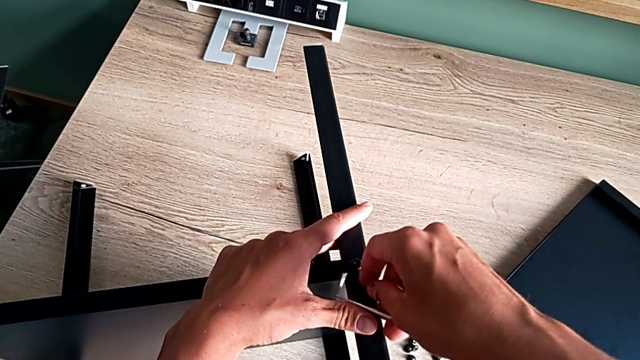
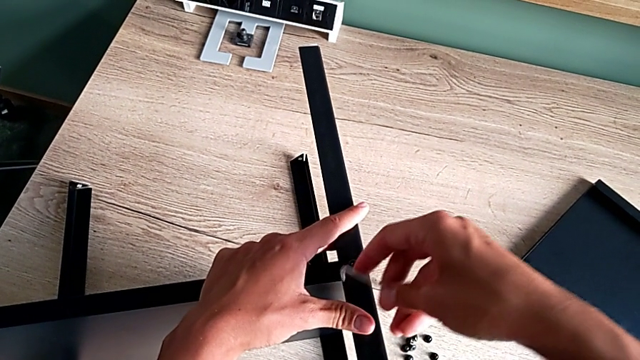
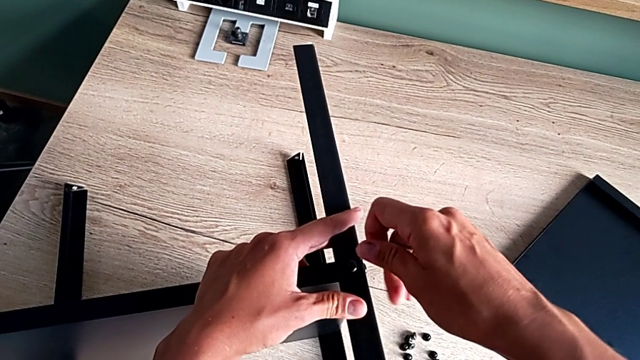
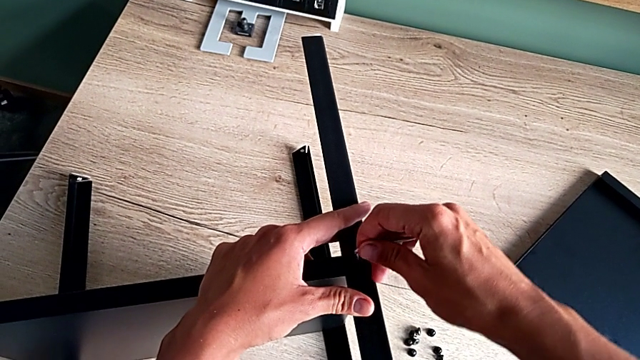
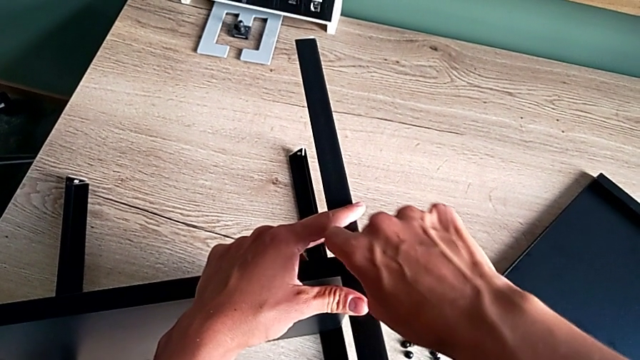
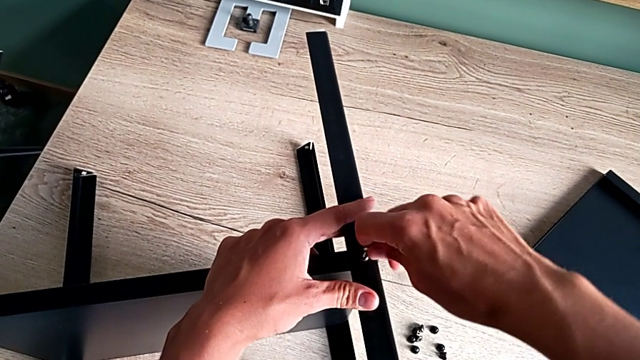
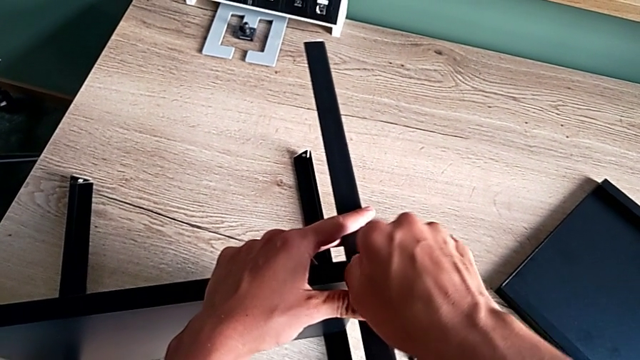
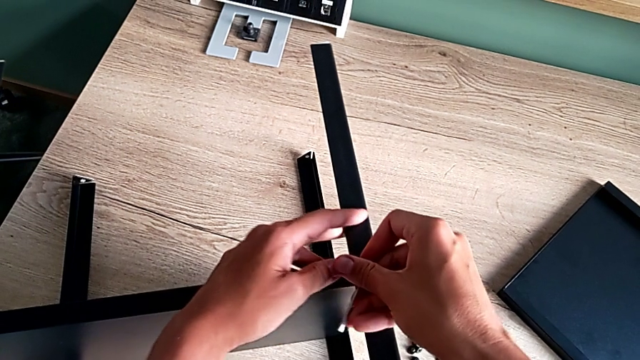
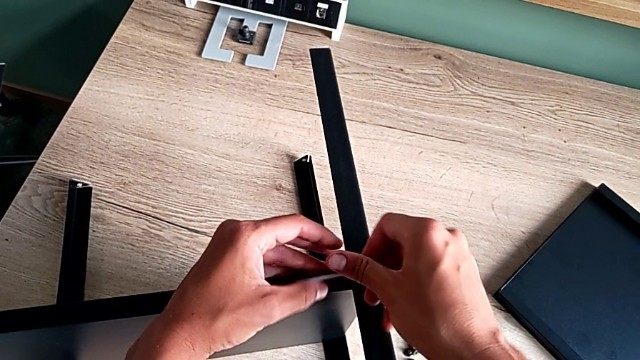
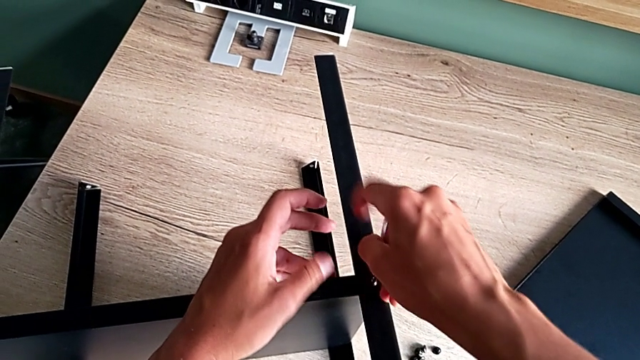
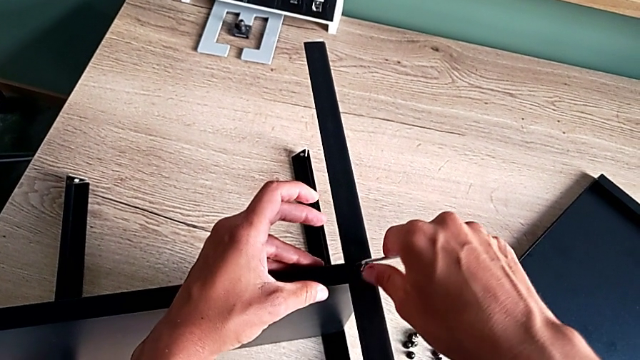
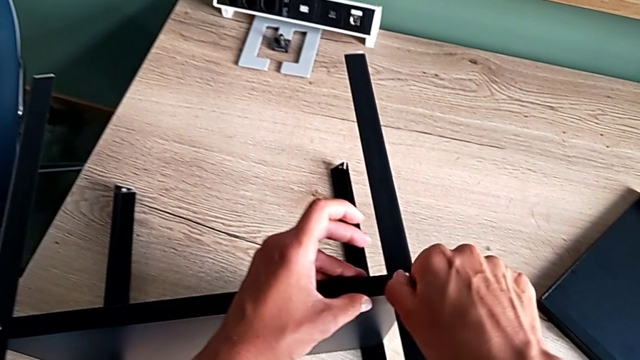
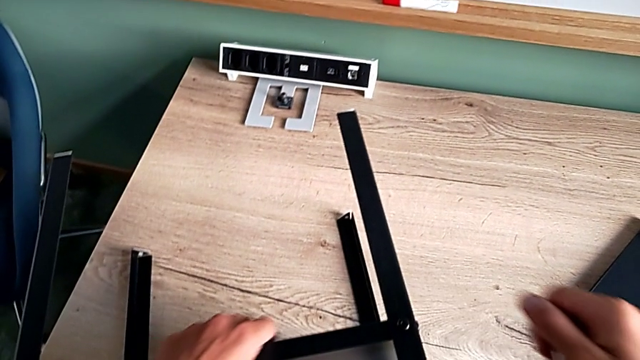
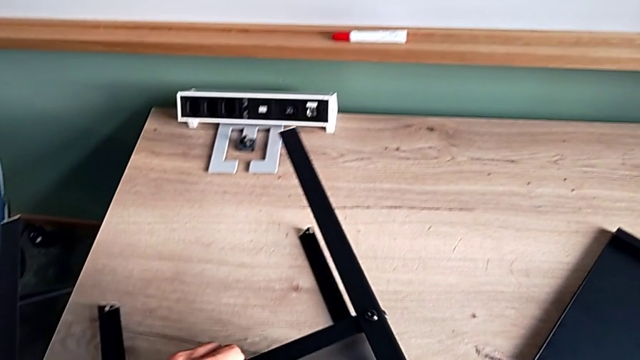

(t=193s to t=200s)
The camera wearer is screwing the fourth leg of the furniture. They screw the hex socket head.

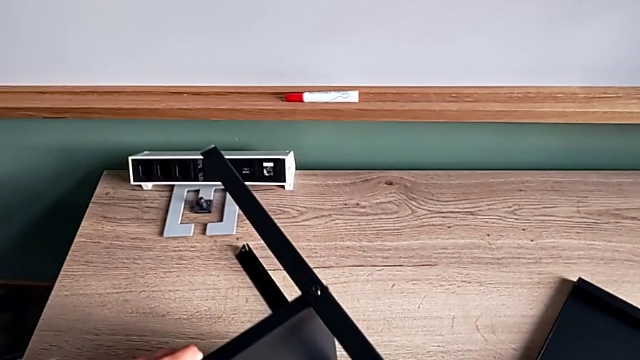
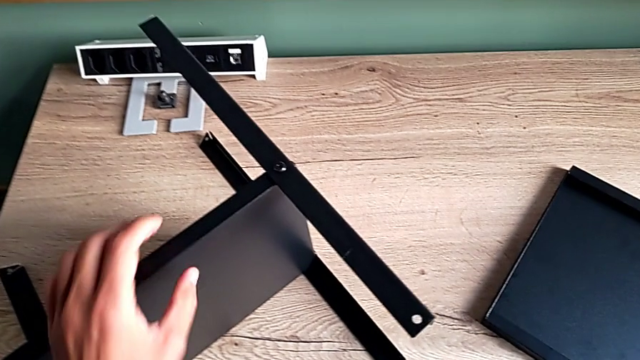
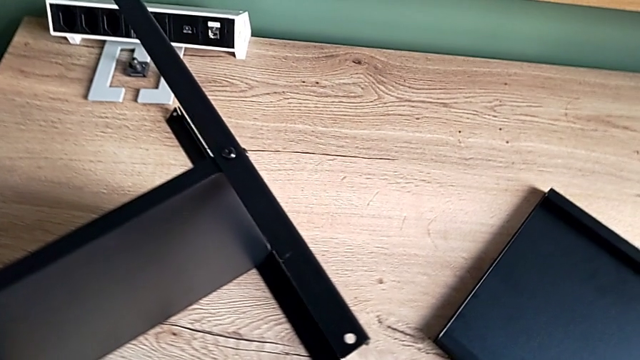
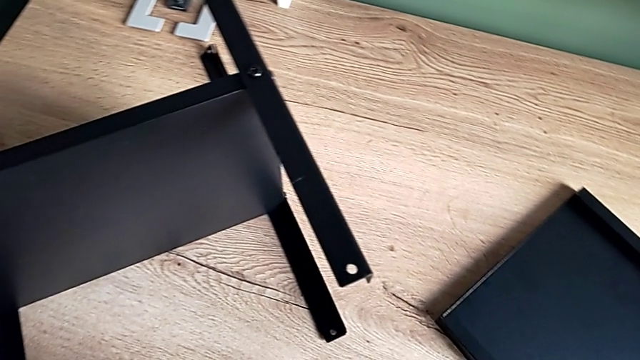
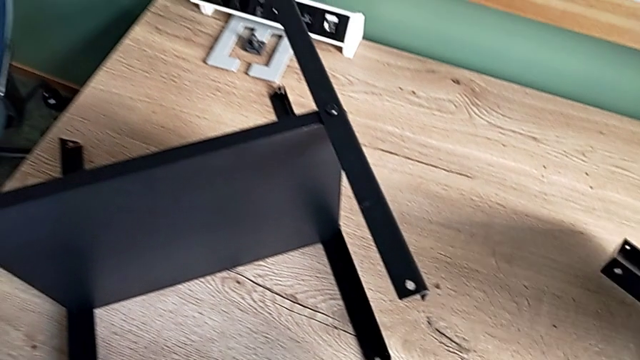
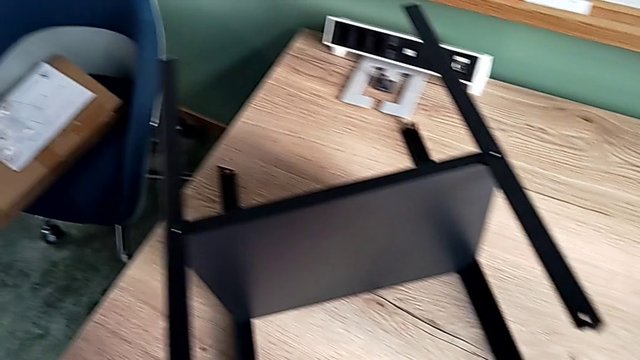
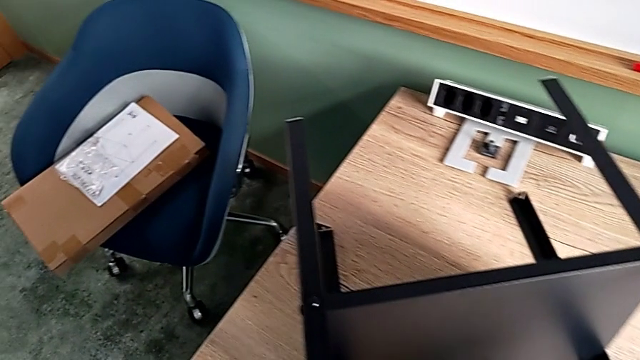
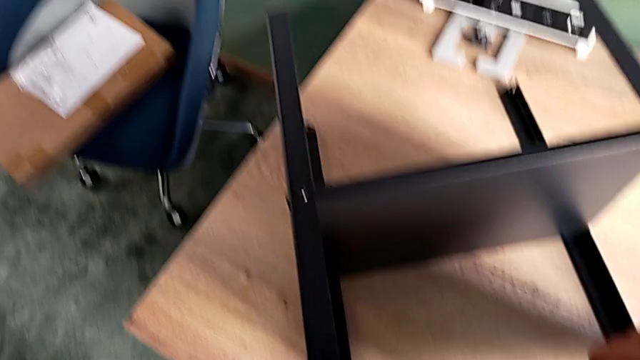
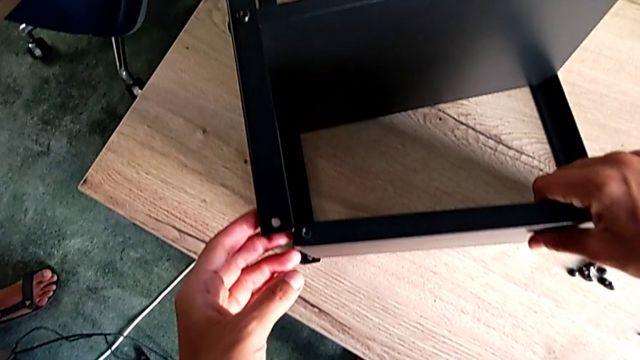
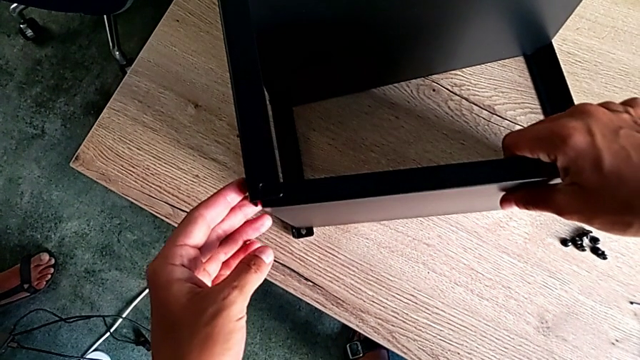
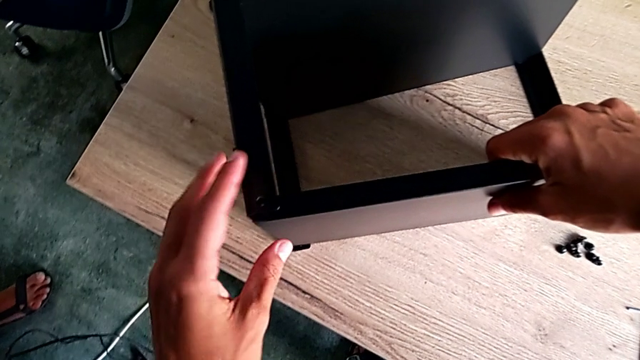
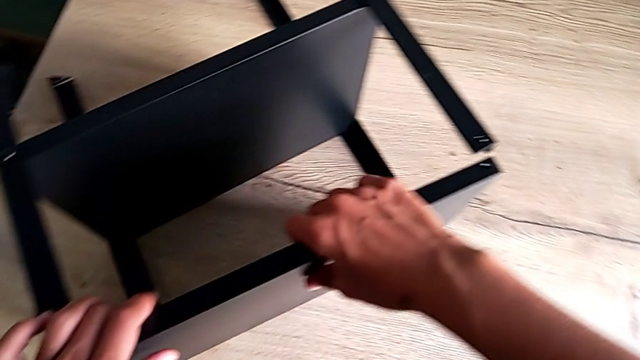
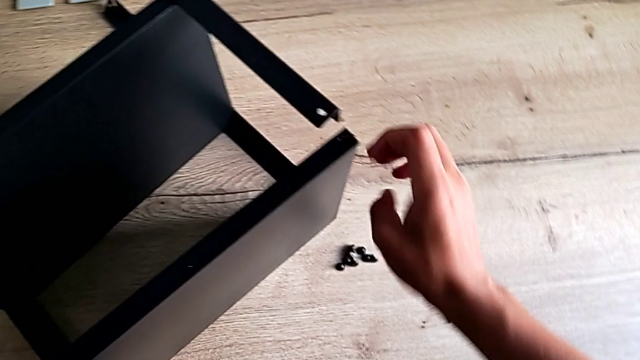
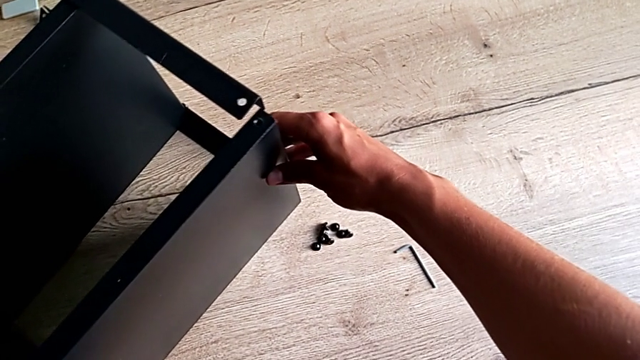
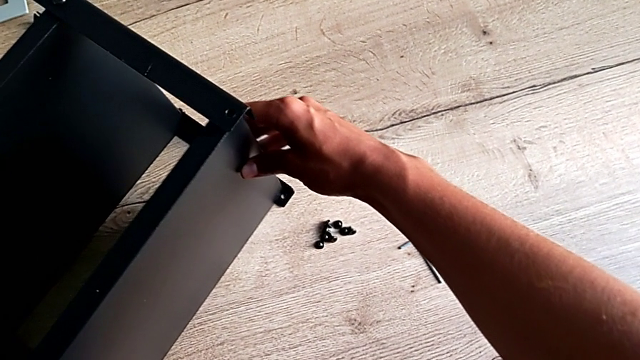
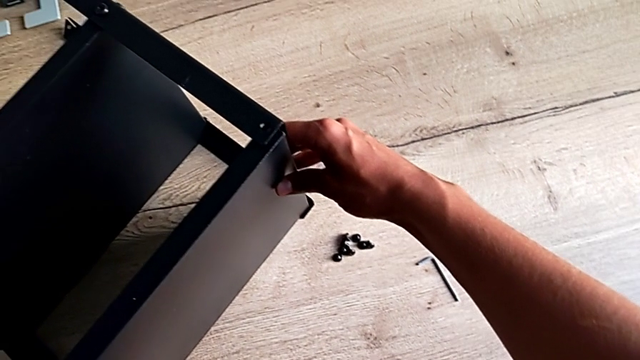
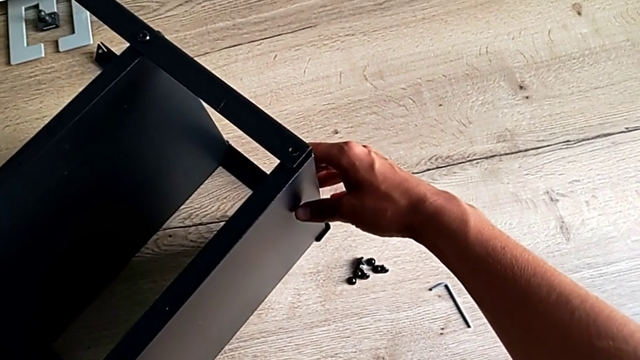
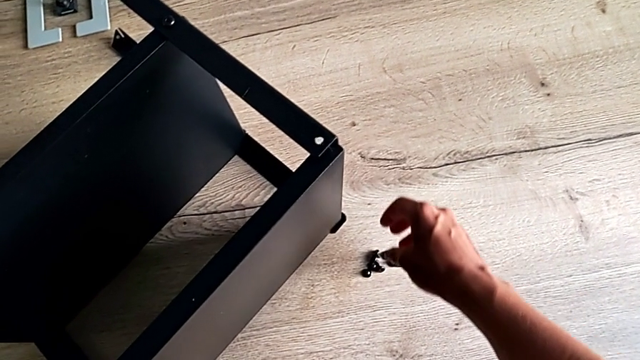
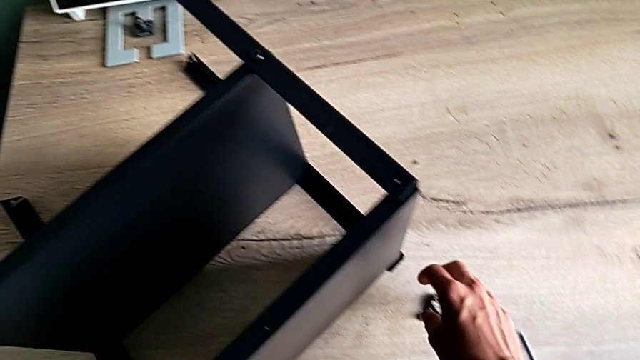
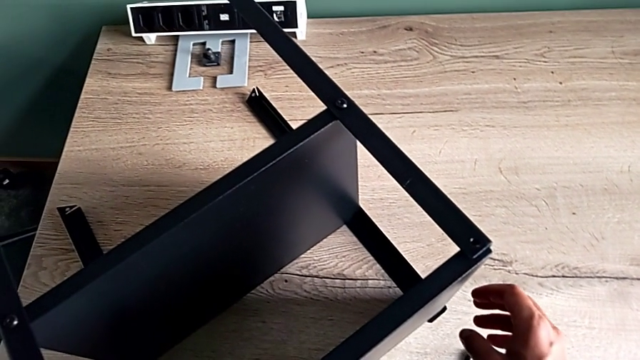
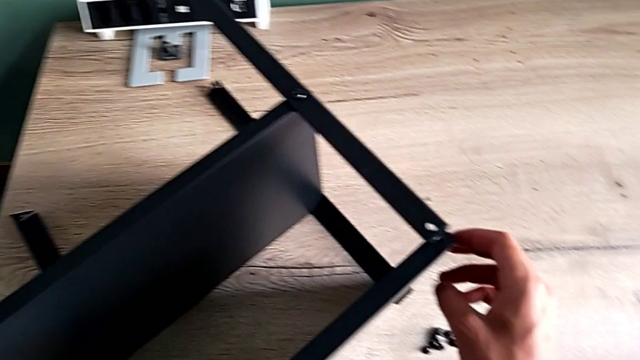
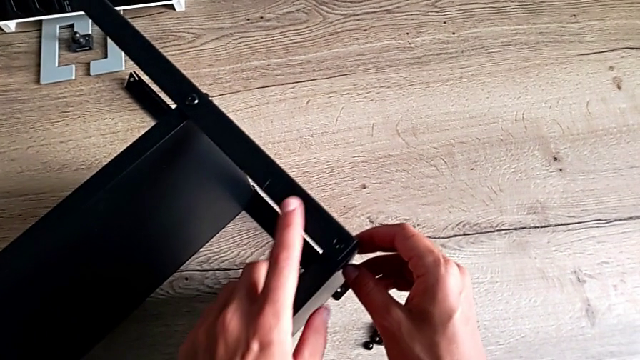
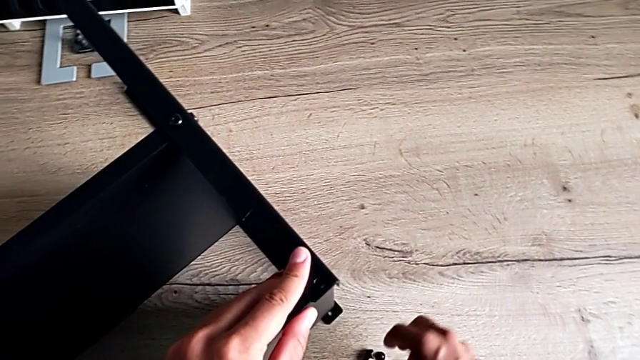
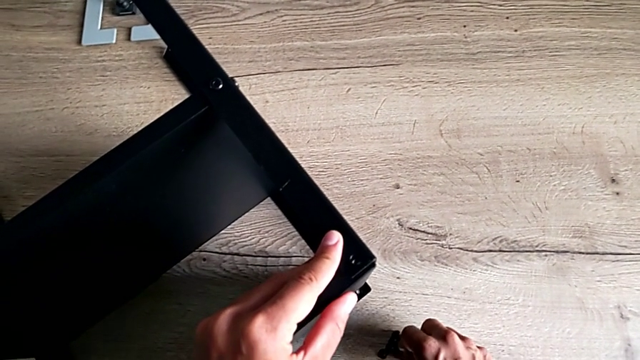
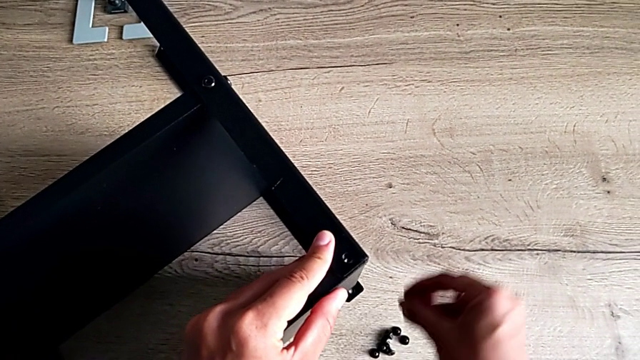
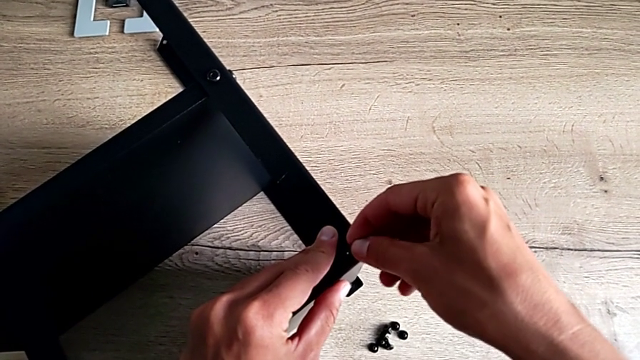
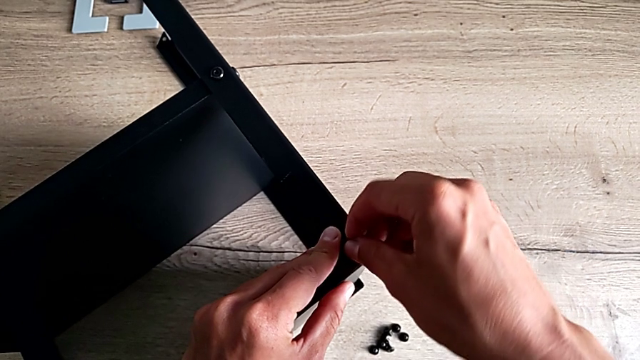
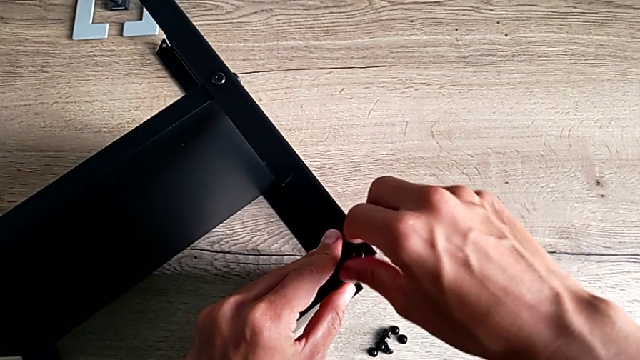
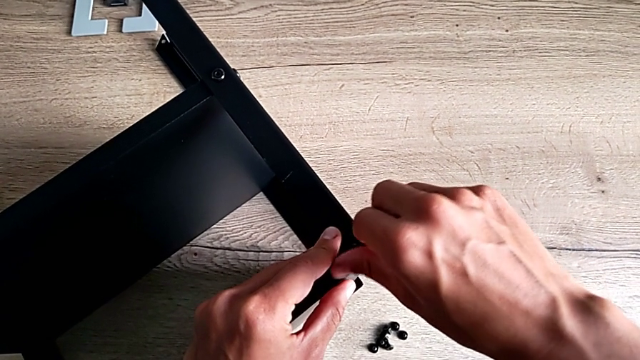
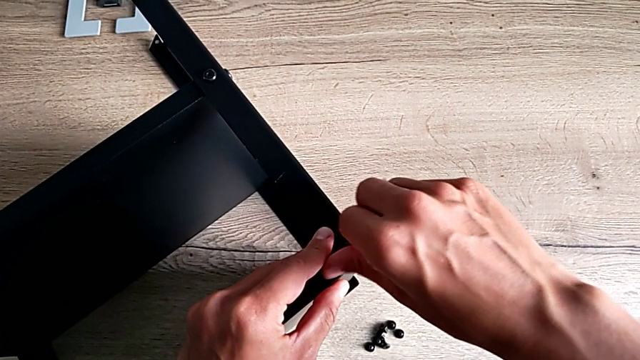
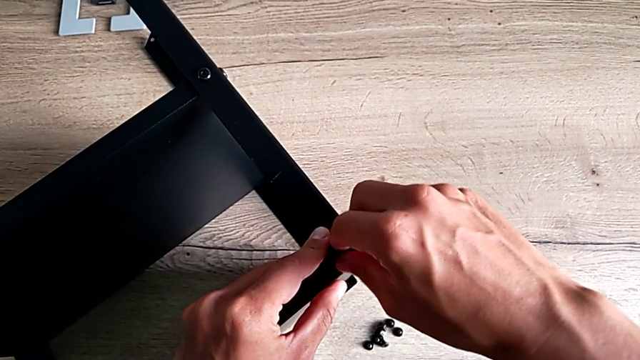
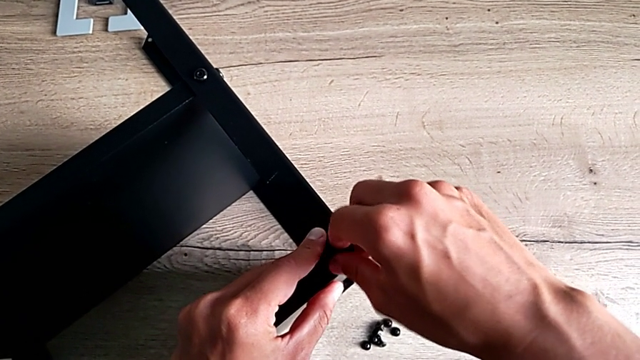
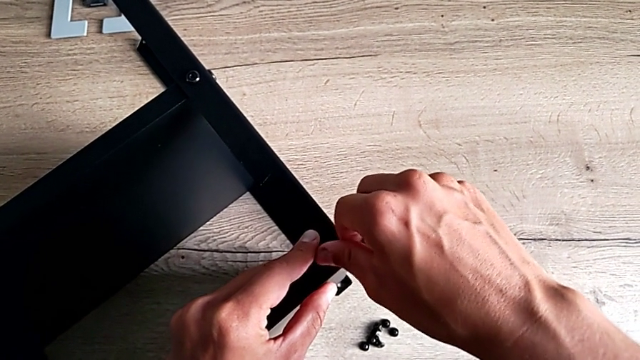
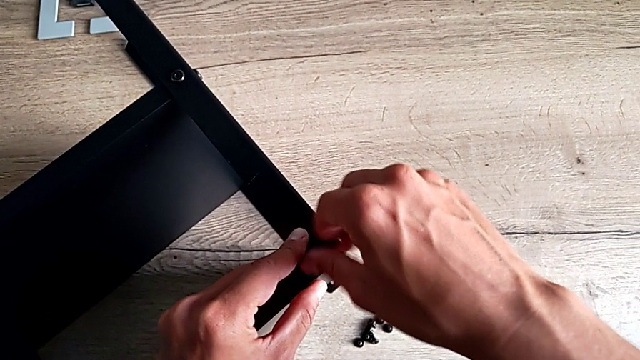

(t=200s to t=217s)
The camera wearer is assembling the black shelf base of the furniture. They grab the top tray, align it, grab the hex socket head, insert it and begin to screw it.
